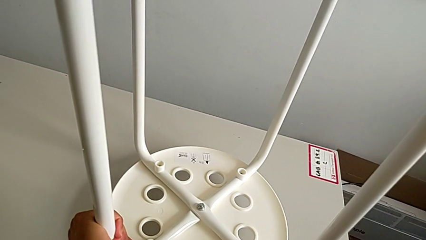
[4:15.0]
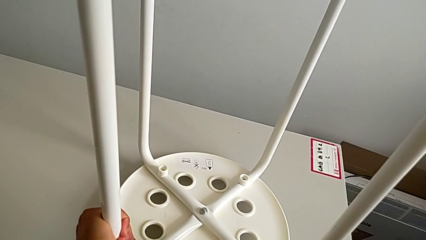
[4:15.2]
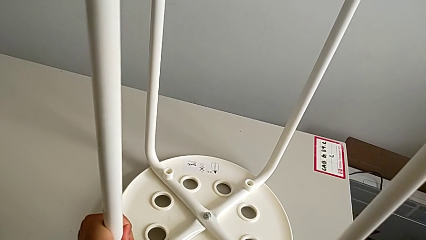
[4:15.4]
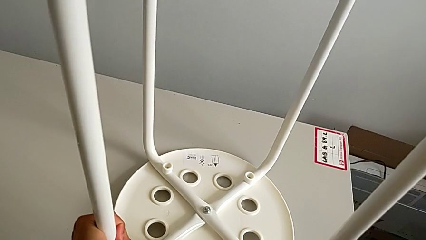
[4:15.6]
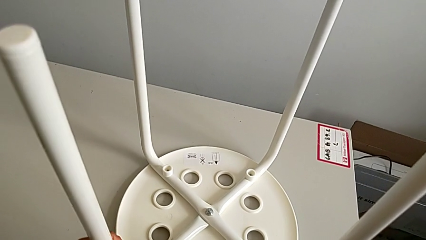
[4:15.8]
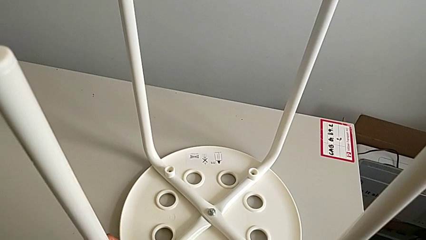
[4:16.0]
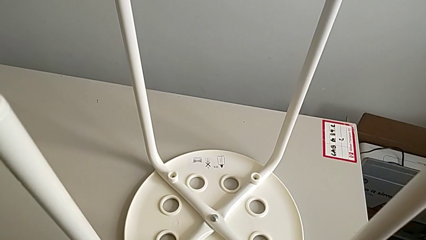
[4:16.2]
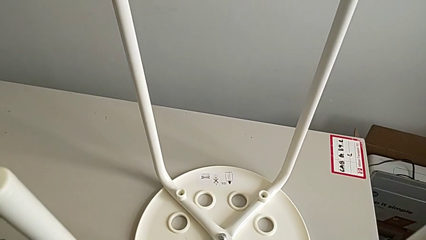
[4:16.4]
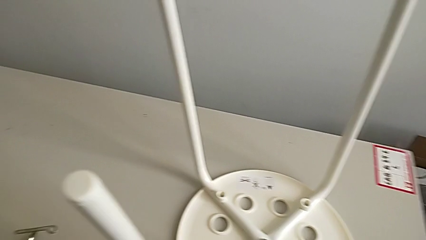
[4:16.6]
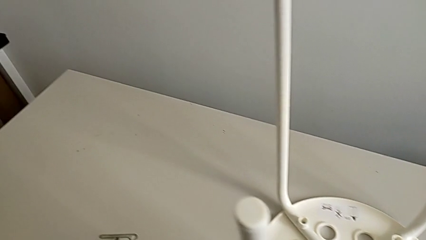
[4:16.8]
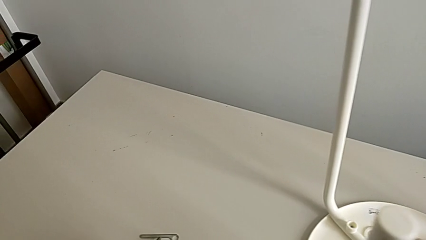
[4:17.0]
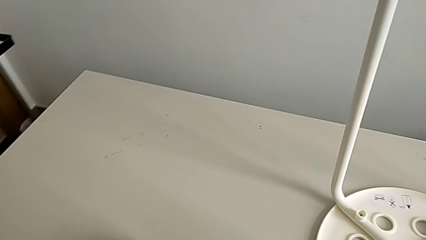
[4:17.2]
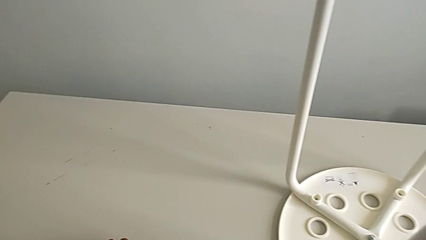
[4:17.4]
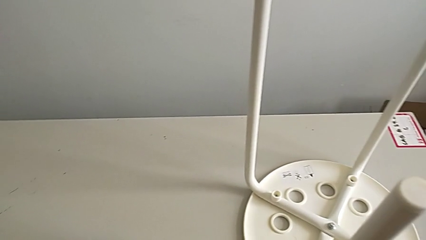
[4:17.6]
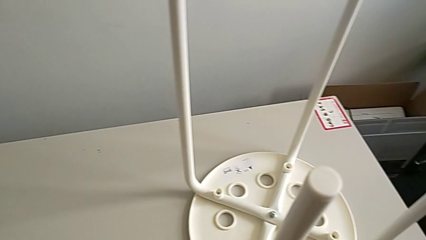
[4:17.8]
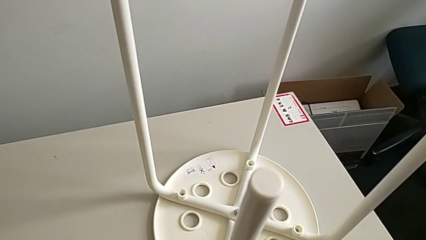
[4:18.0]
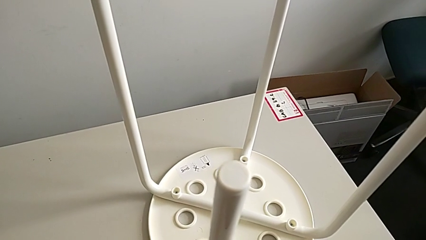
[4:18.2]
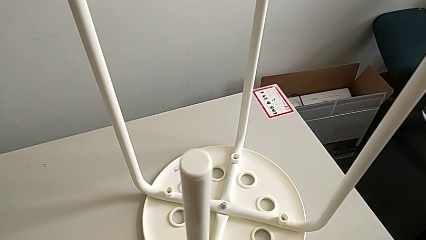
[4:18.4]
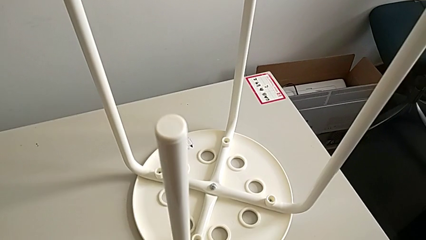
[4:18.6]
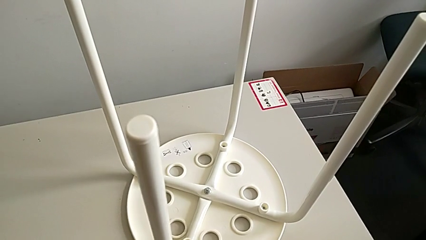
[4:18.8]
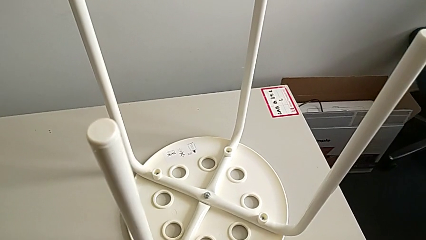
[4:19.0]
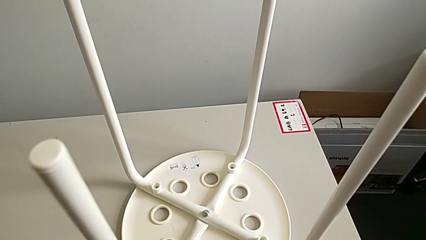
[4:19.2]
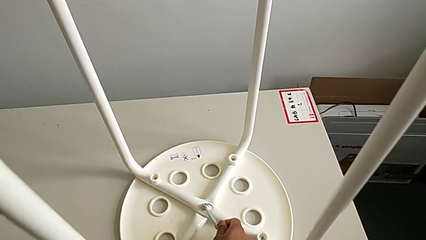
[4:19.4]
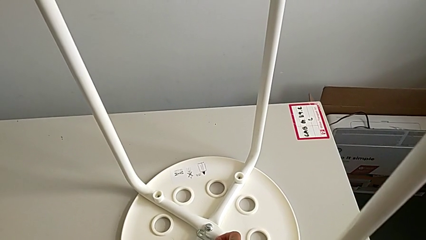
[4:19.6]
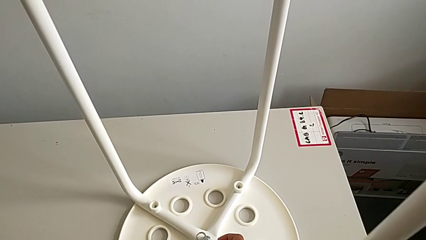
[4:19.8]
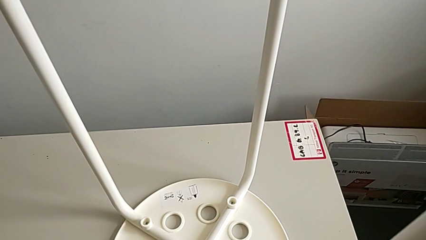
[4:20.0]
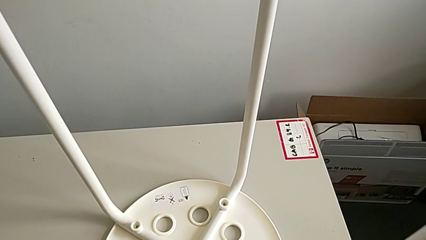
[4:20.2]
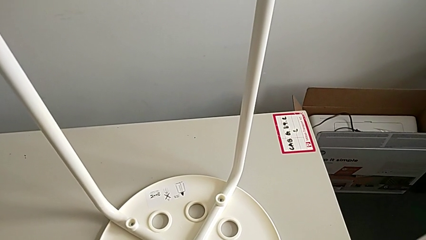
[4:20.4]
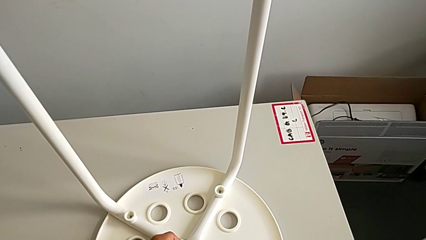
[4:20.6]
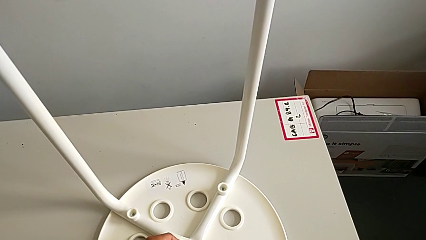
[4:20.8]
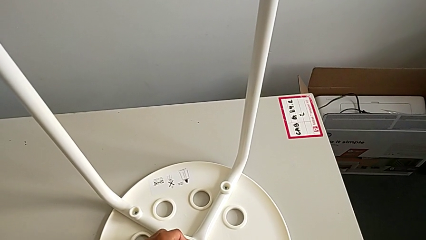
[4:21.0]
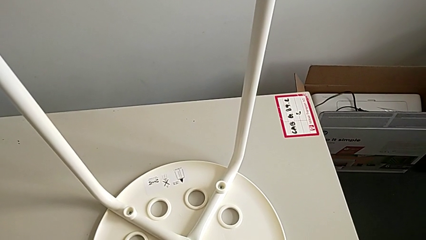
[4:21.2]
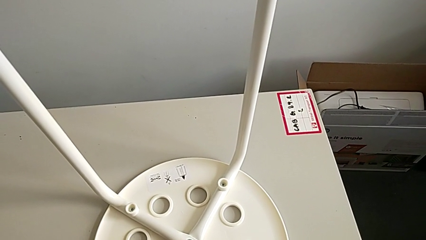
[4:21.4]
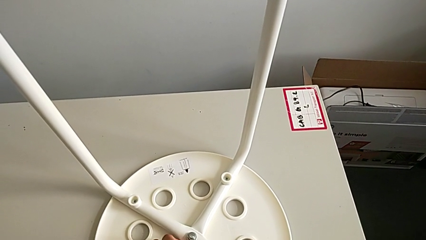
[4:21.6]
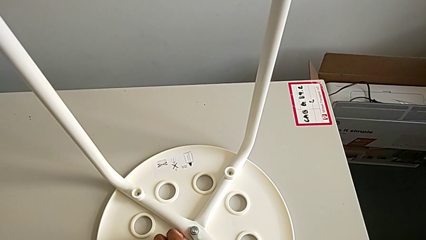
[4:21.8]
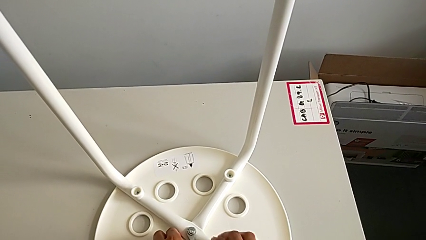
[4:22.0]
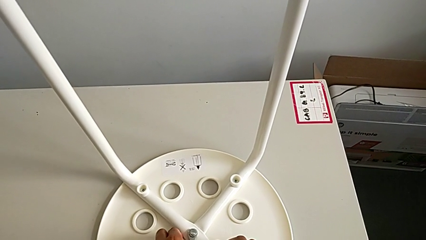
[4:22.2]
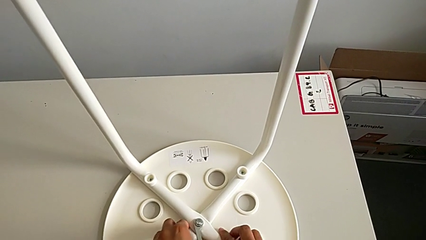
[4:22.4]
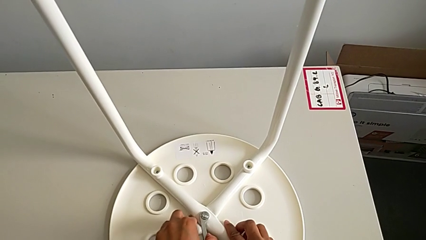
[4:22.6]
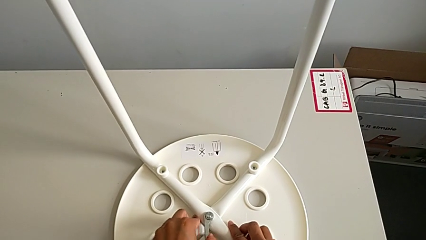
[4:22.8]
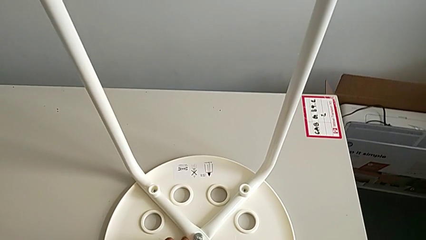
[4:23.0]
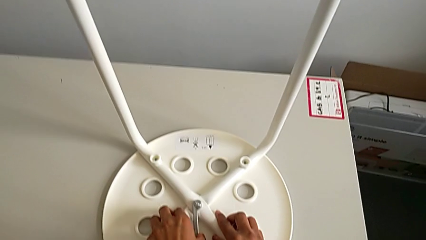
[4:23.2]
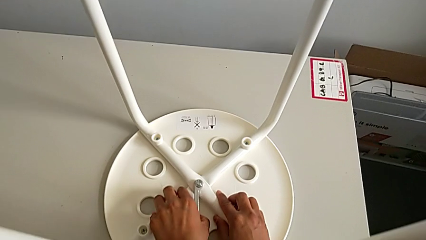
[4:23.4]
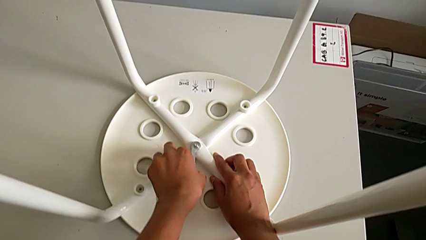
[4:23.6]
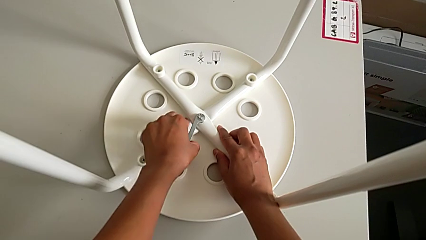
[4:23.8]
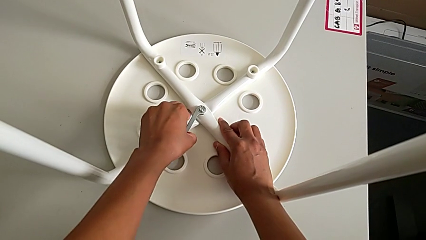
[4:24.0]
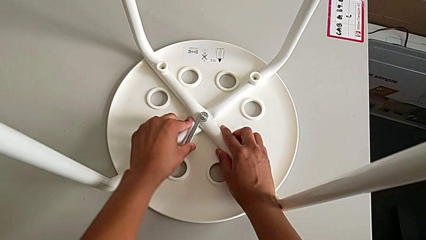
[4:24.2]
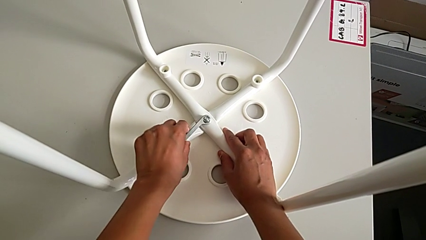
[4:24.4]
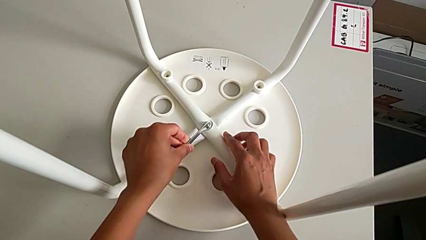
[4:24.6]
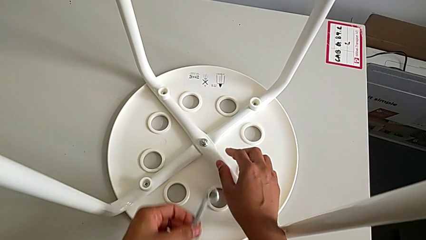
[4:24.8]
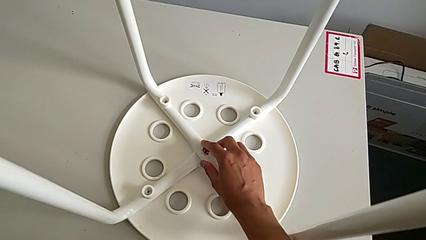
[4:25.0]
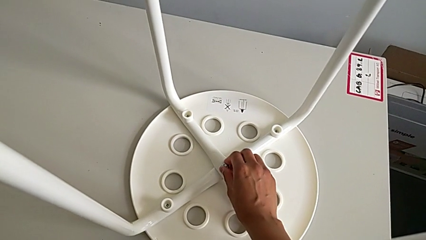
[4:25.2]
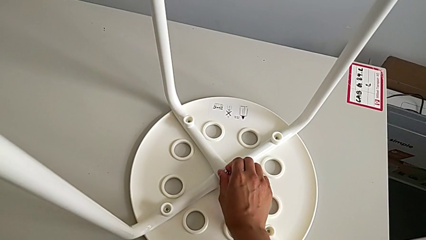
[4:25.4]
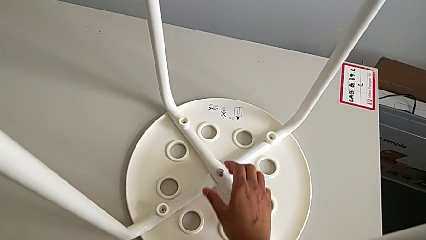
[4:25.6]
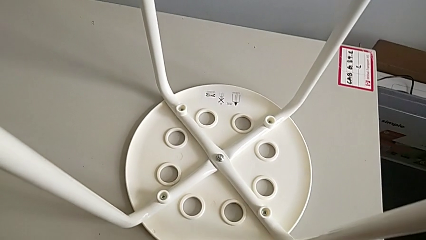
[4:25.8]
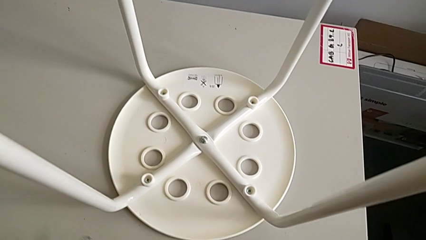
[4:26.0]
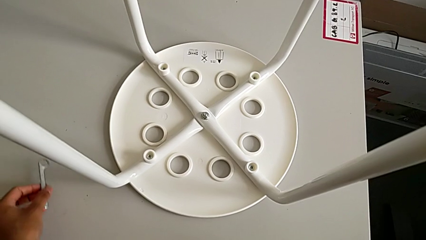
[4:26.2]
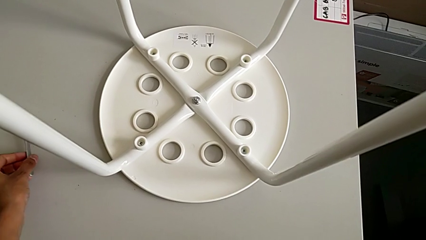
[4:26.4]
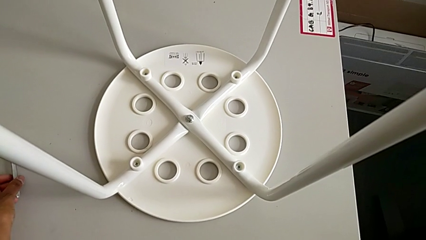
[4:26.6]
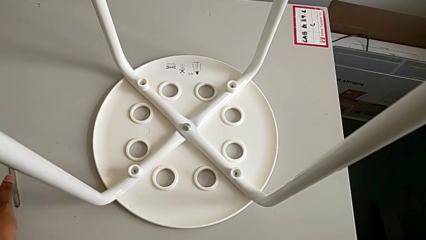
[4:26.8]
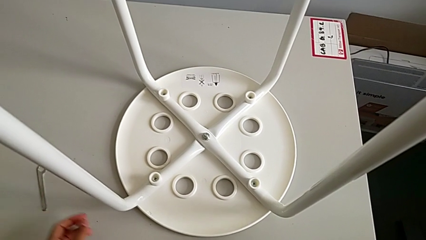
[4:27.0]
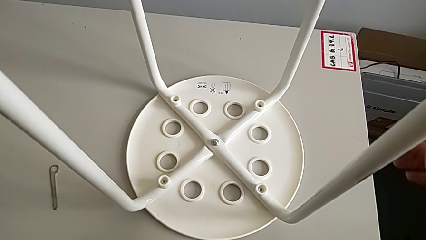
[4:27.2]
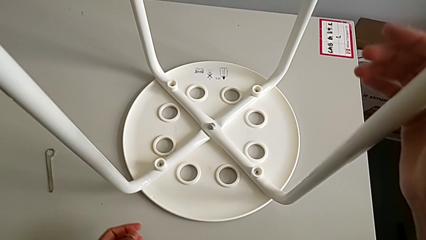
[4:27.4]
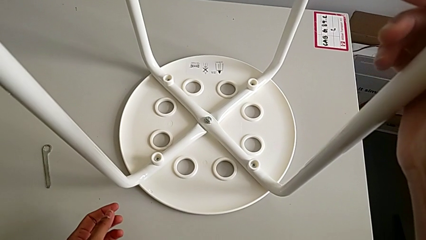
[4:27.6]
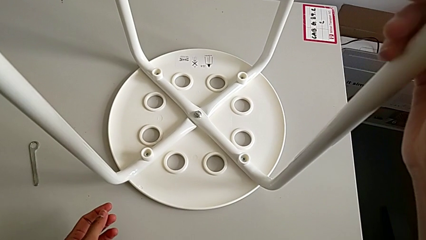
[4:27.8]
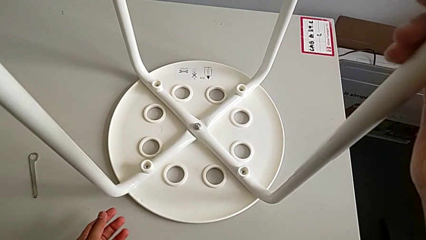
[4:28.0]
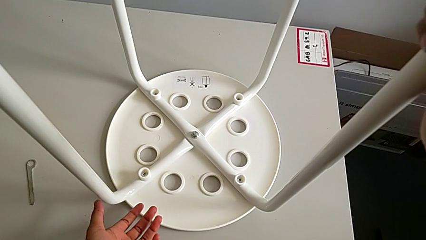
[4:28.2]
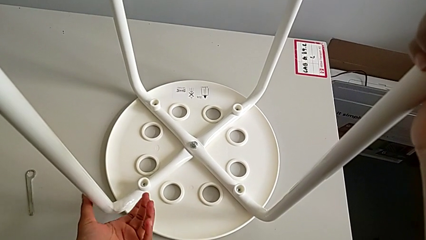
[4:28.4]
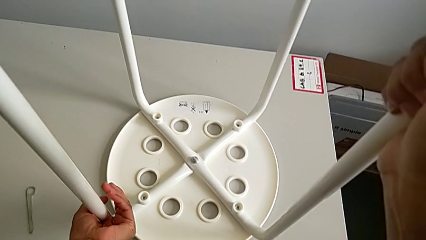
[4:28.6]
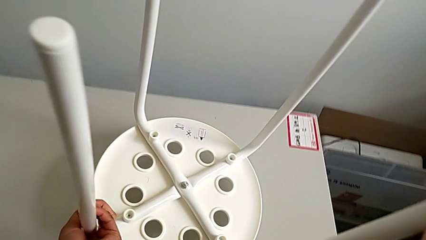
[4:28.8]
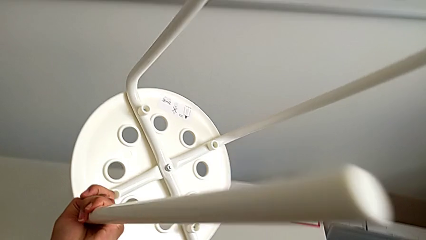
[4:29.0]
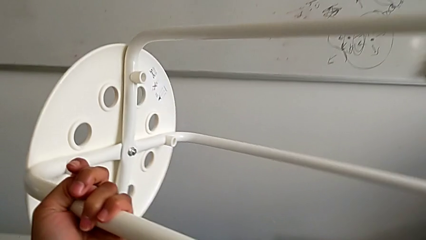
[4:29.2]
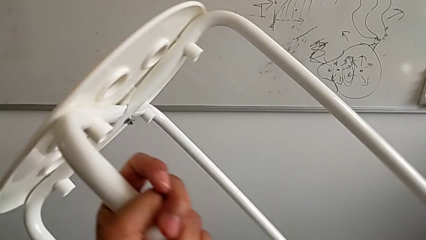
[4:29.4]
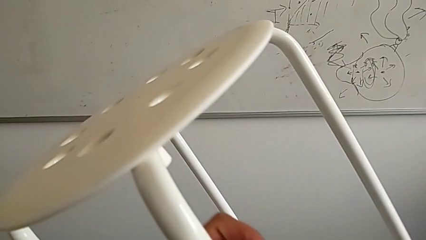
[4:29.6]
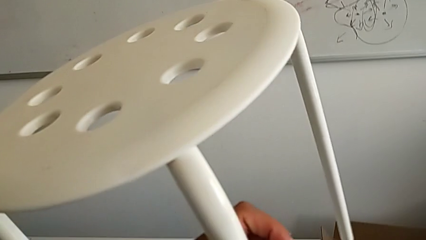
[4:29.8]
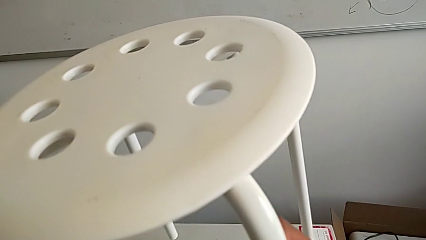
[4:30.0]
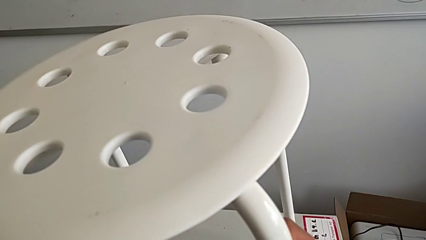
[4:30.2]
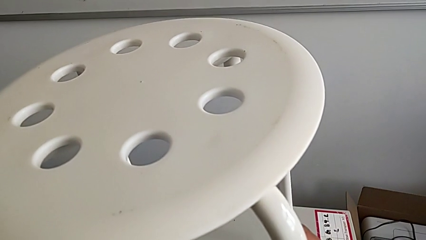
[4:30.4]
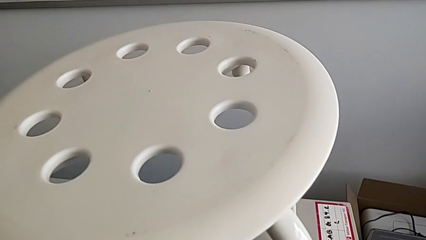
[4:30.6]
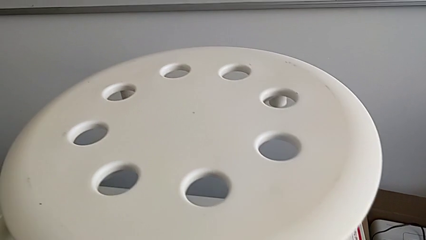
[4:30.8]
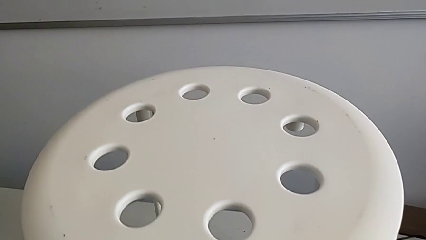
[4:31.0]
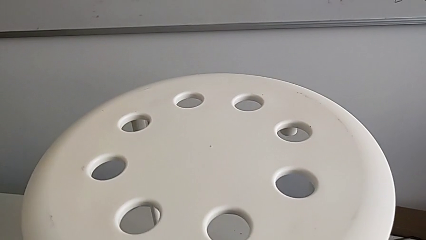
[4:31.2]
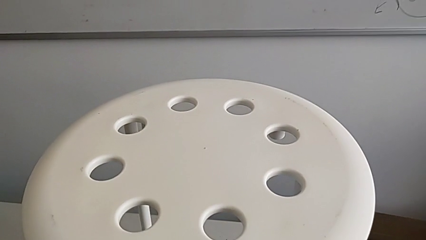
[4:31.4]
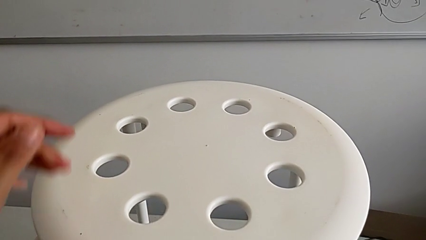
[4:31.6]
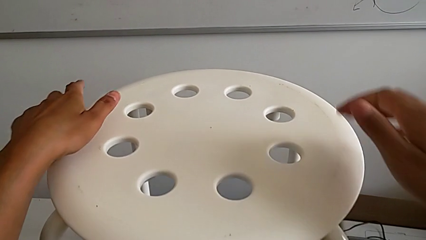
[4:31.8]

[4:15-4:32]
The camera wearer is assembling a white tray. They grab the hexagonal wrench, insert it, screw the hex nut, withdraw the hexagonal wrench, place it and rotate the stool.
